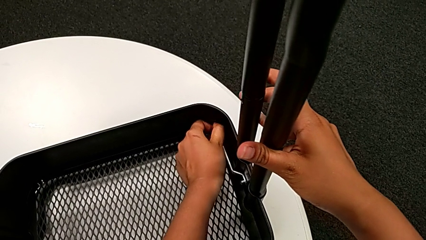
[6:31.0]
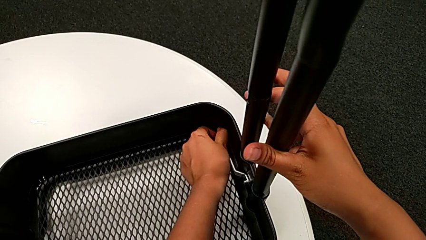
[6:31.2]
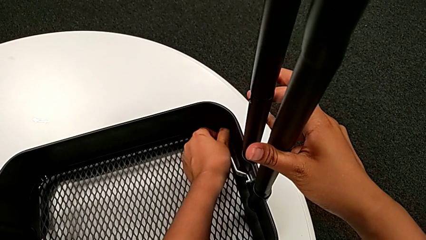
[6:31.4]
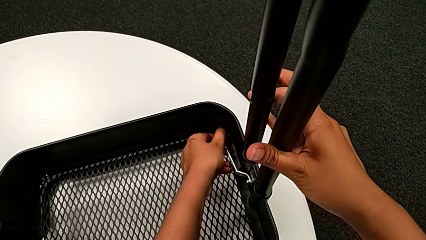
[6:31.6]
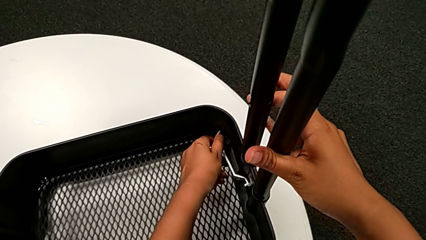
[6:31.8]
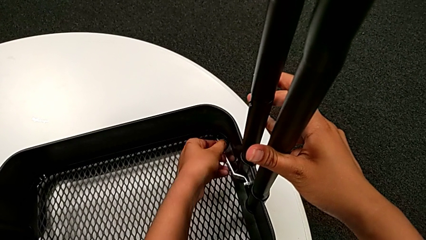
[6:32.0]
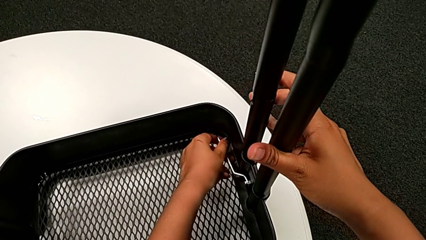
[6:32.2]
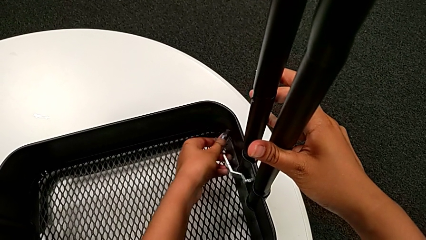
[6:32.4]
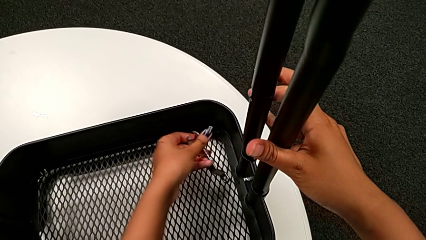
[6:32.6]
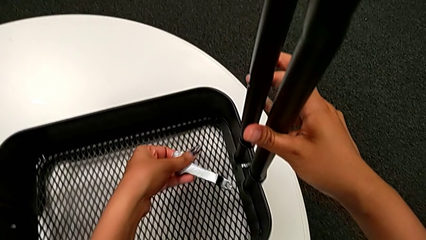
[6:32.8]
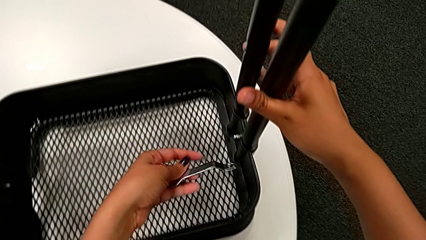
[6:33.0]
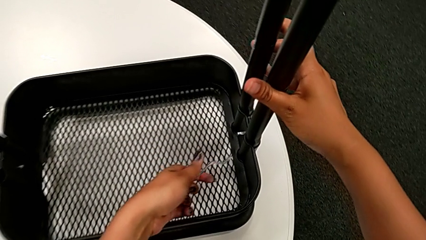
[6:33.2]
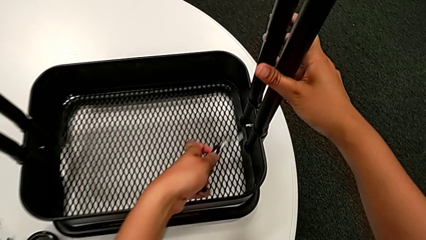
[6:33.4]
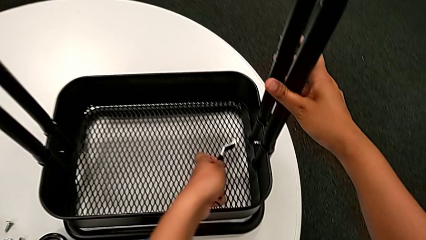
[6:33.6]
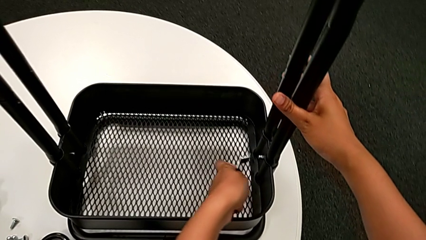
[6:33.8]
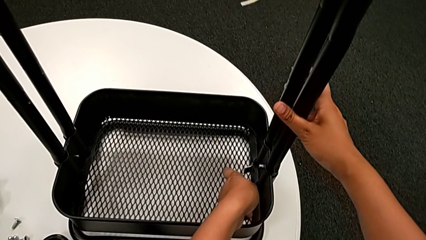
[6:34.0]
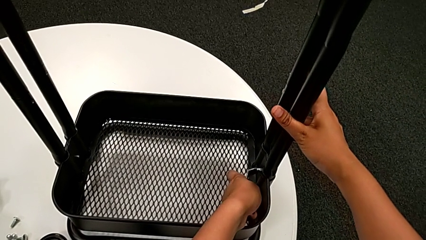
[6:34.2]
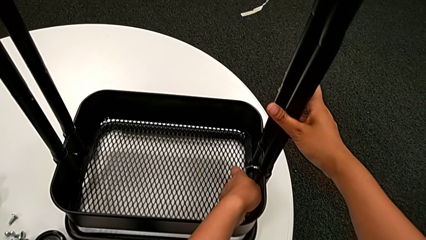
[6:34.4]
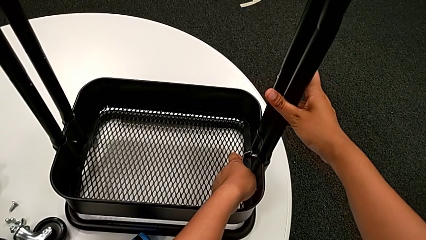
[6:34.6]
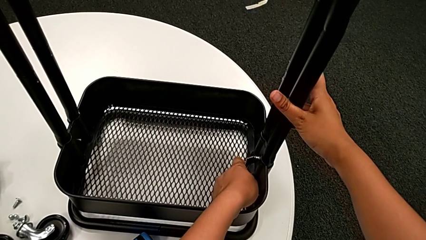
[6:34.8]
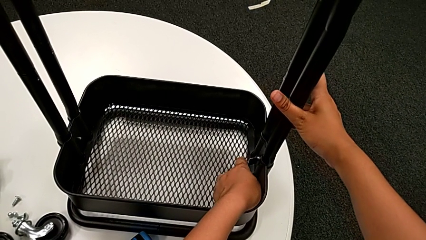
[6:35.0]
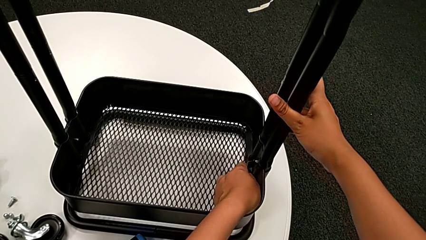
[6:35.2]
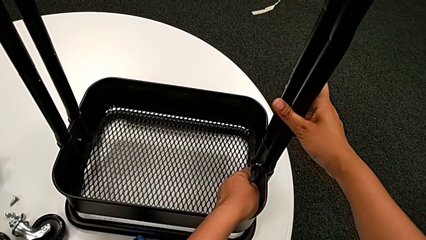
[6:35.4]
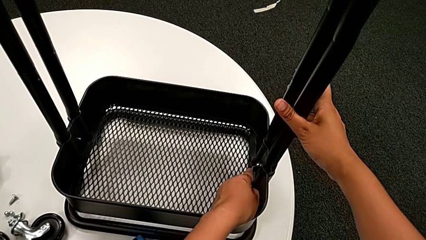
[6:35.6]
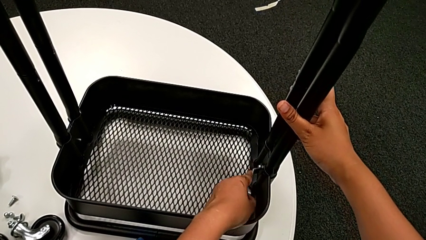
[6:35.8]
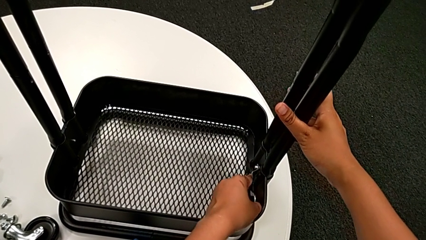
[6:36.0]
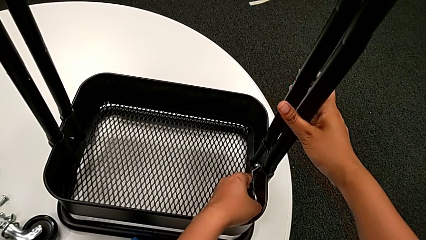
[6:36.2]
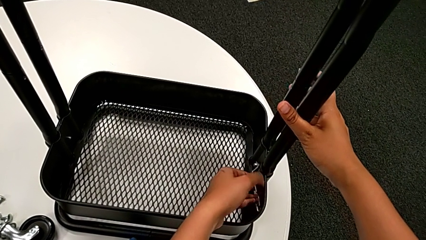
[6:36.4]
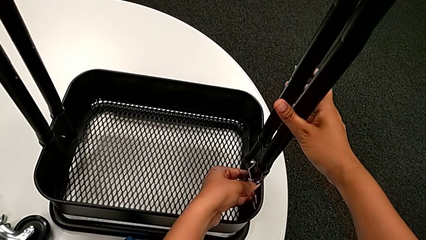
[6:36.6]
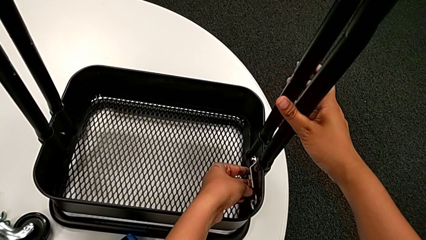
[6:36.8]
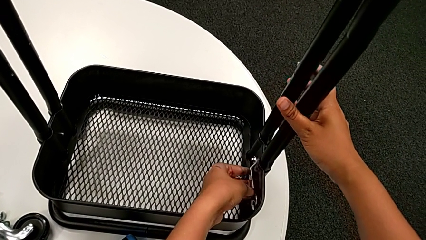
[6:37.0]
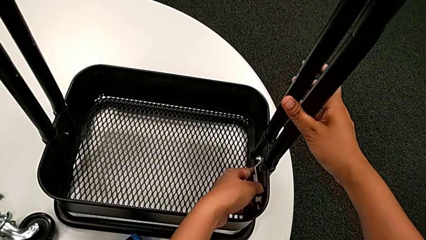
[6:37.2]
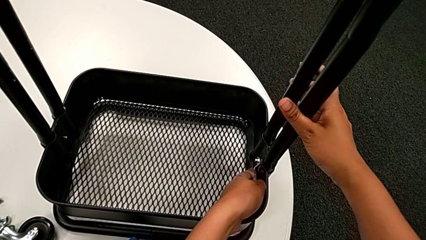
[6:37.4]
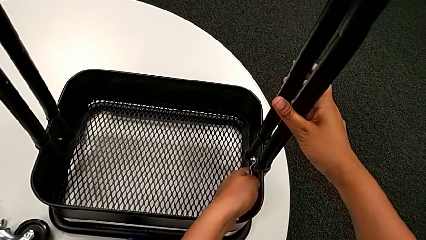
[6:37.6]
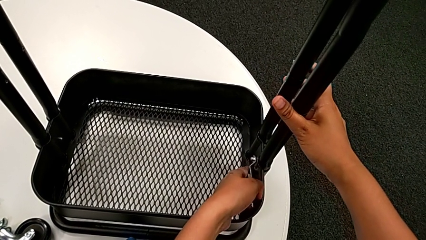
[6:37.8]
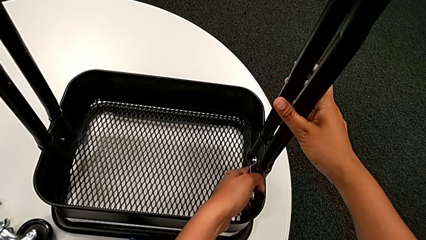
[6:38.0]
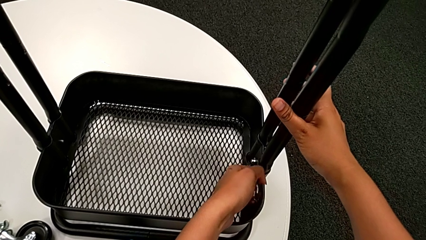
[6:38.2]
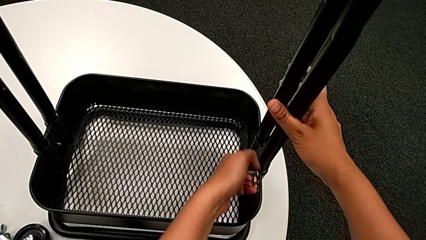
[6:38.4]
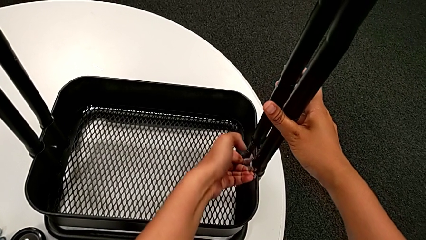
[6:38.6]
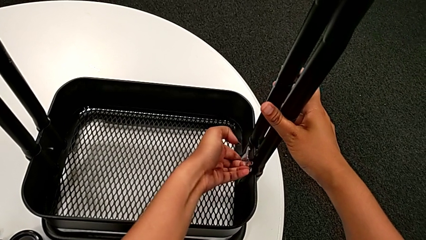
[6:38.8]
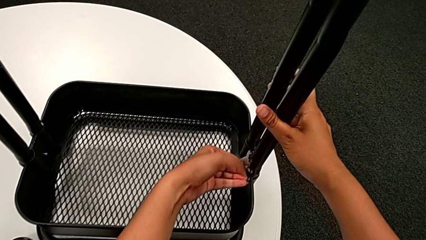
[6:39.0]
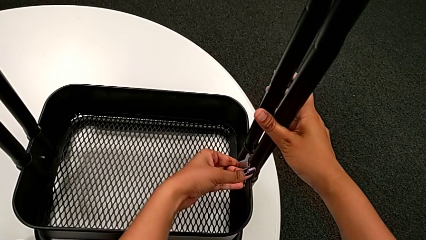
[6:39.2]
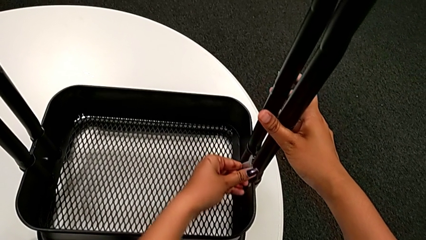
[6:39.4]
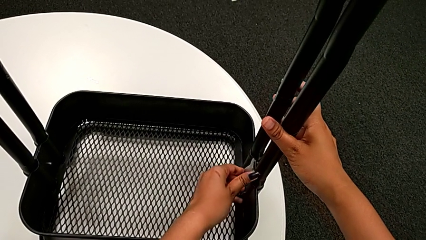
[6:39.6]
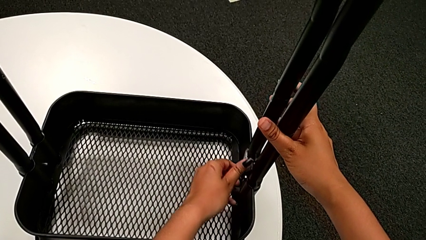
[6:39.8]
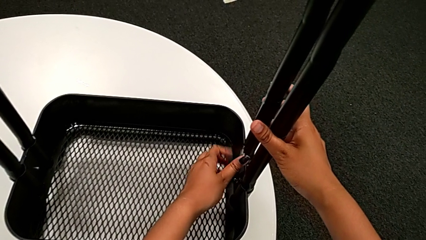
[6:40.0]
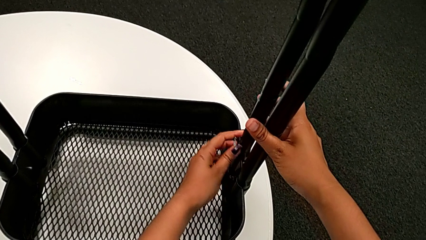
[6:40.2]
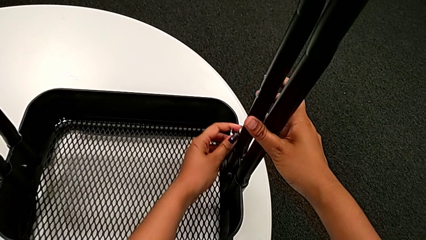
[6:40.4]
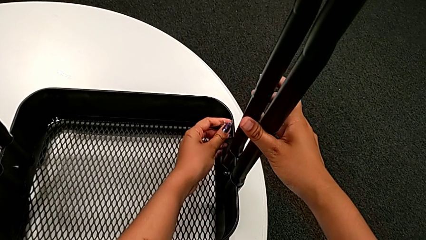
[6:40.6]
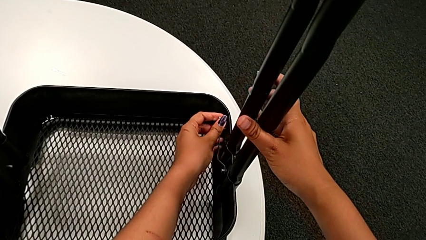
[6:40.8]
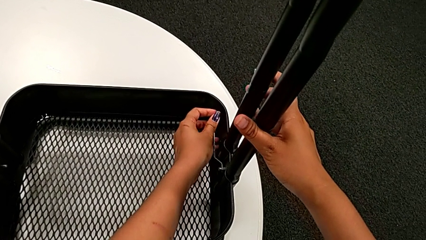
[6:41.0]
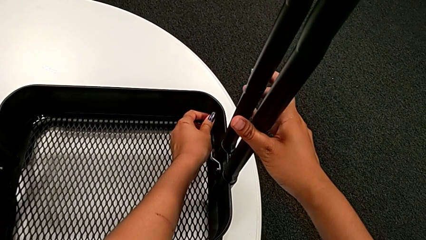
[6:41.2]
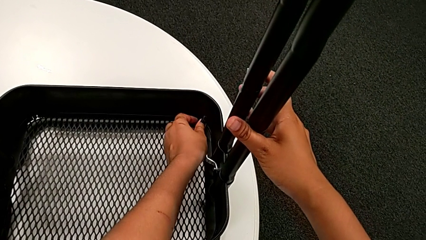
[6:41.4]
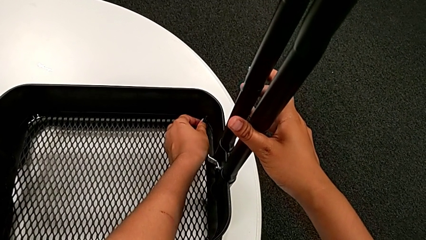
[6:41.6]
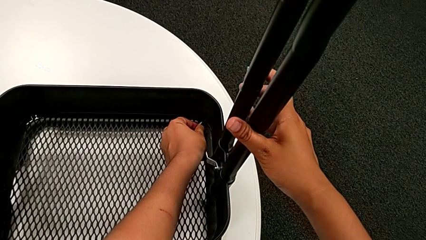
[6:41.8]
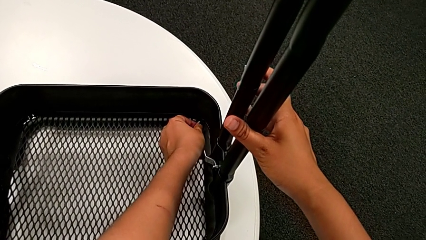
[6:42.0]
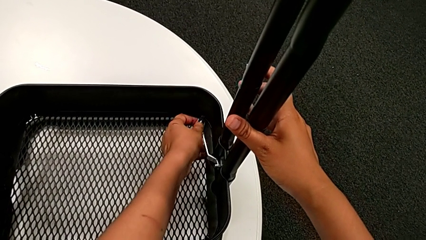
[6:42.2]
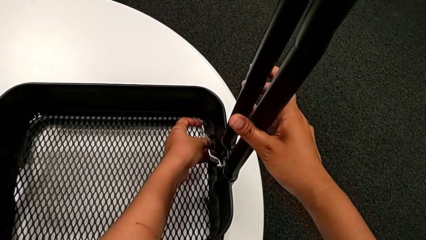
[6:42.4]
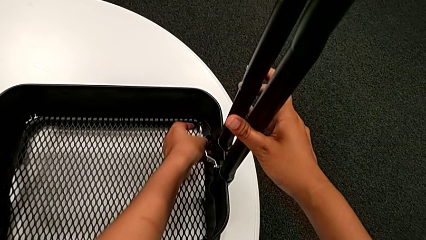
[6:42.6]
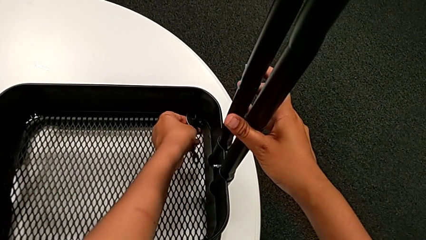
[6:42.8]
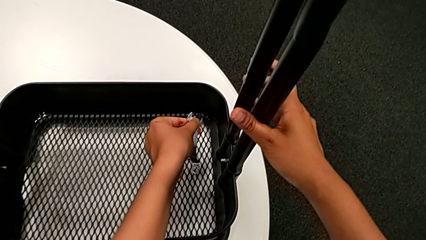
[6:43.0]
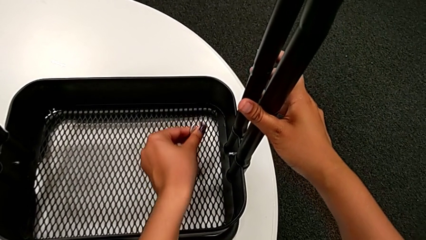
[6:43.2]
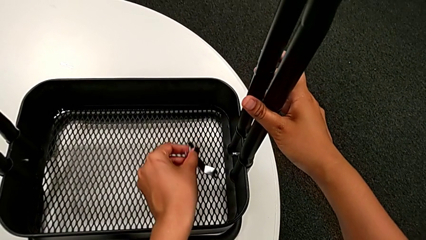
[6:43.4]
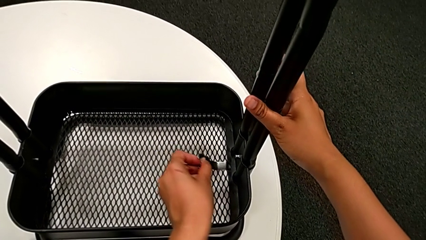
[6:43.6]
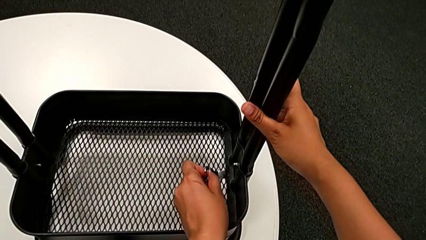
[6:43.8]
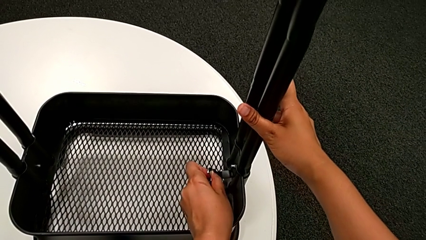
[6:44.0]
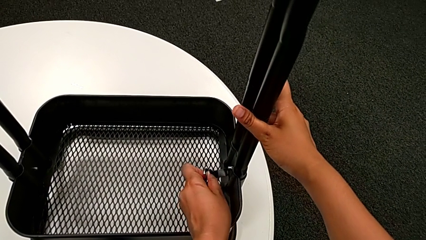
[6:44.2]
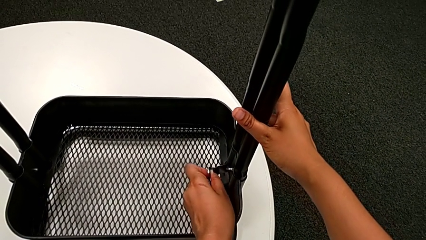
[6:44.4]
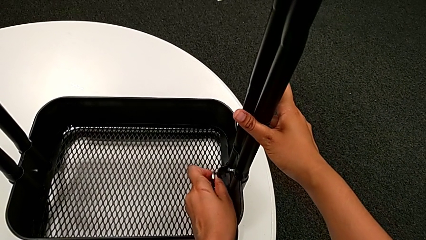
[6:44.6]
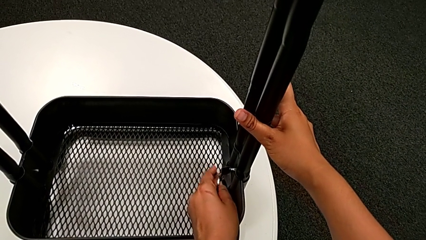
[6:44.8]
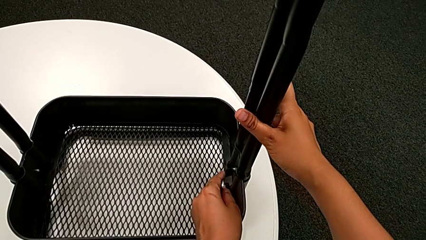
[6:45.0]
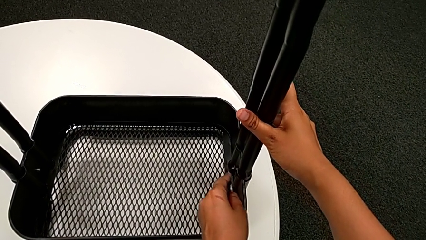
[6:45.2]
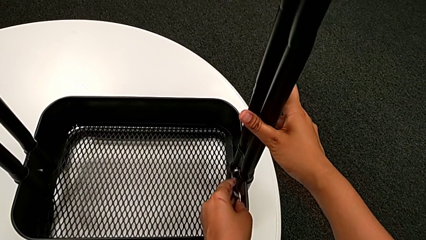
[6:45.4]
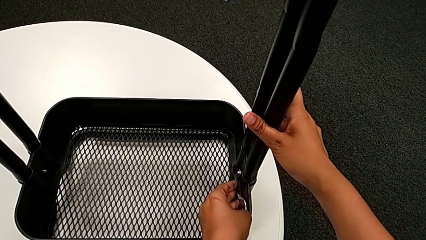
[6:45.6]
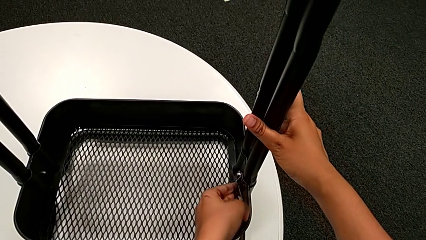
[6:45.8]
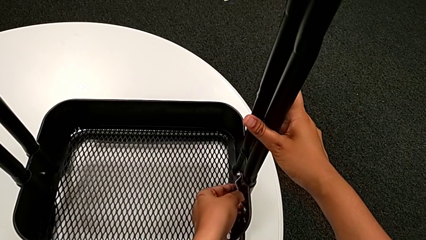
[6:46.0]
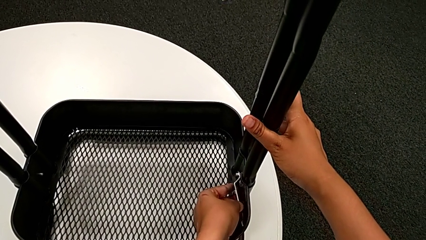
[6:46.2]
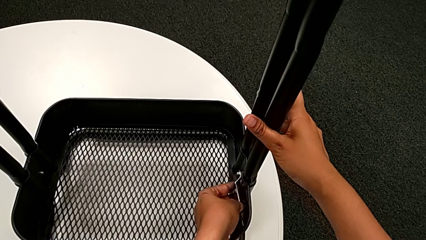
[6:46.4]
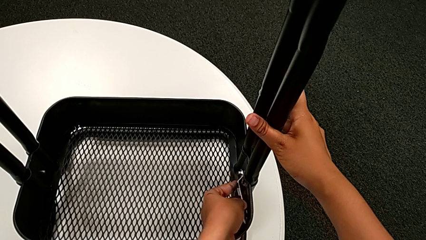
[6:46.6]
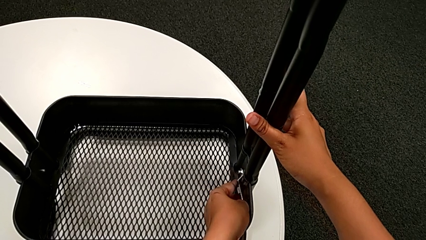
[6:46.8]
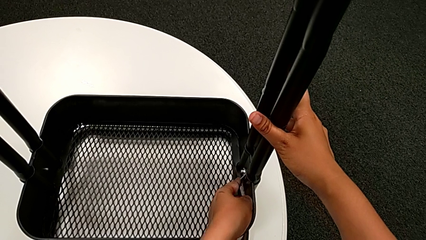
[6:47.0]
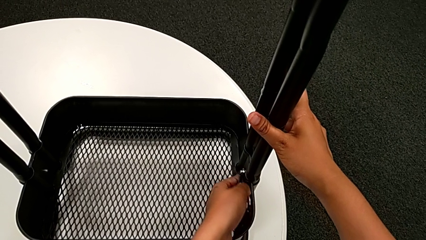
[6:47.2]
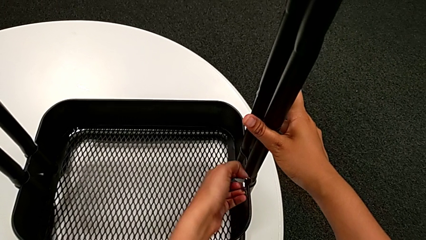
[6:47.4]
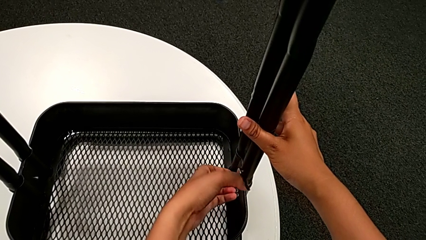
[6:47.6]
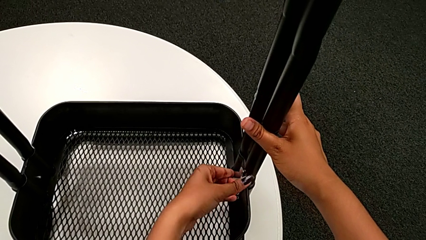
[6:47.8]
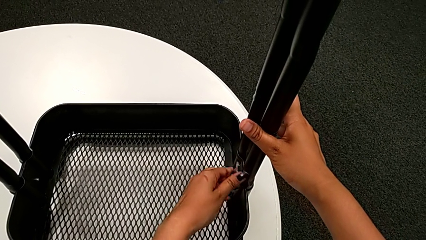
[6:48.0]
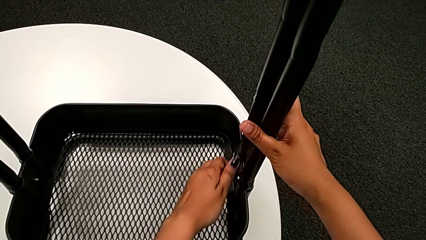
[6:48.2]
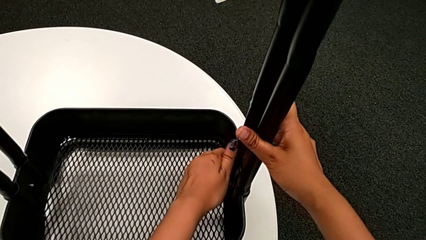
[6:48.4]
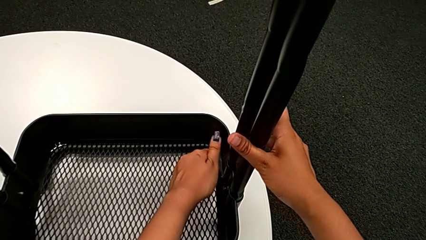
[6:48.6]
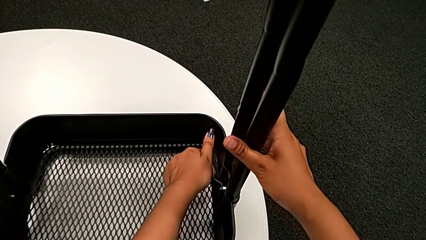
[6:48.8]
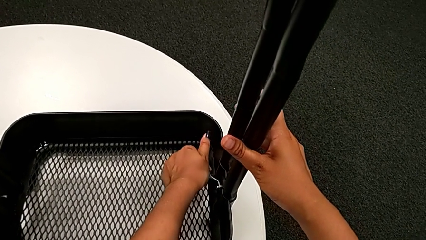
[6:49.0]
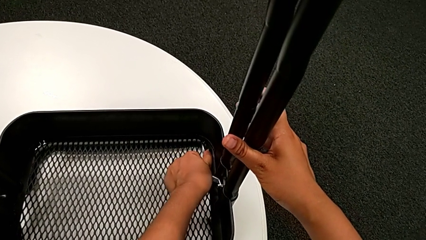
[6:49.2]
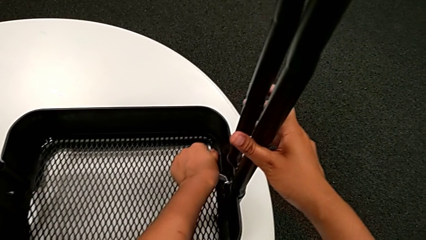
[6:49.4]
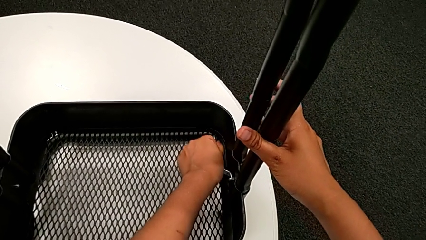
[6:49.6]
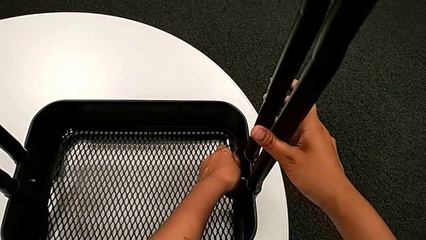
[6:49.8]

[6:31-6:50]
The camera wearer is unscrewing the bolt from the bottom grid tray. They unscrew the sixth hexagon cap nut twice.
